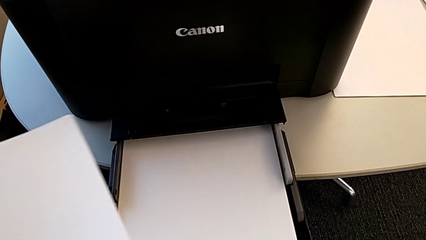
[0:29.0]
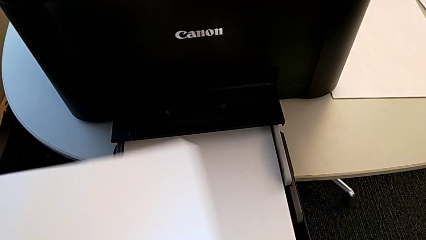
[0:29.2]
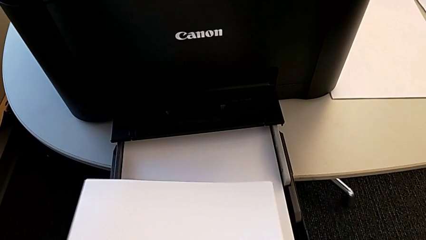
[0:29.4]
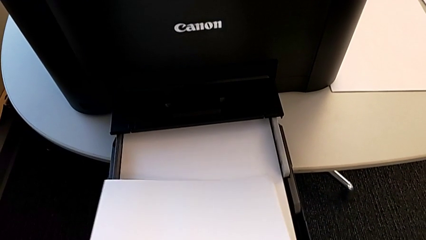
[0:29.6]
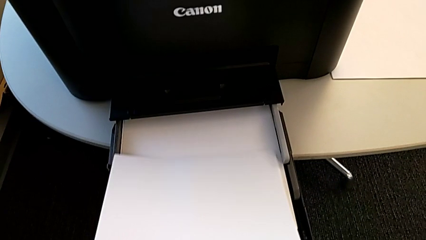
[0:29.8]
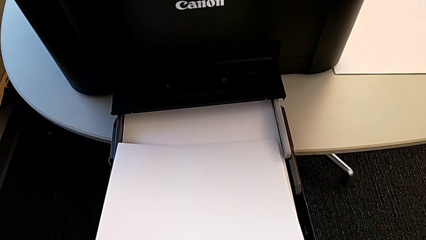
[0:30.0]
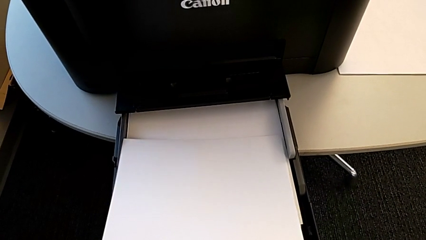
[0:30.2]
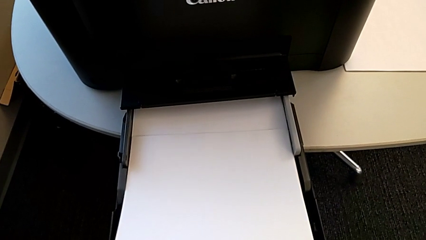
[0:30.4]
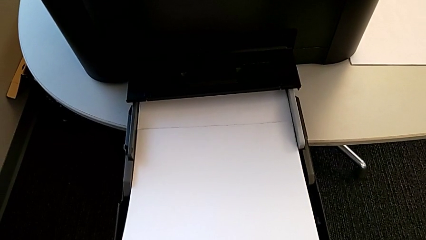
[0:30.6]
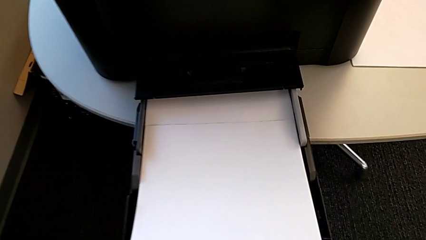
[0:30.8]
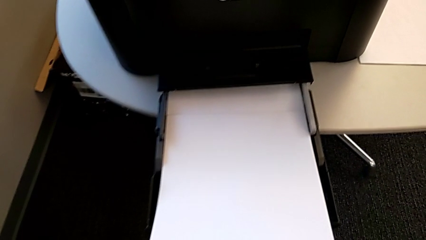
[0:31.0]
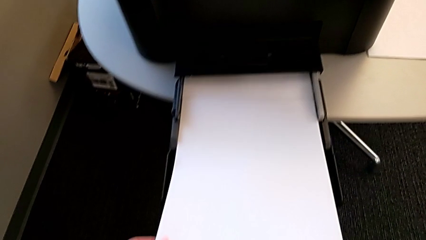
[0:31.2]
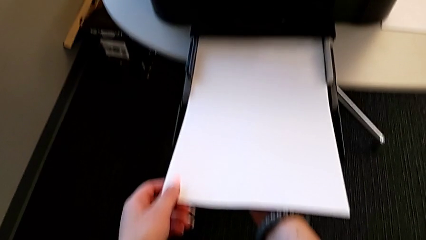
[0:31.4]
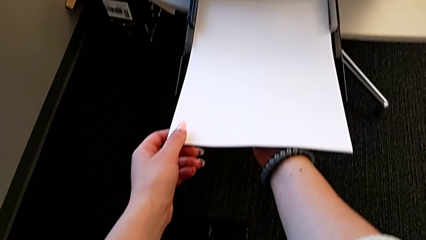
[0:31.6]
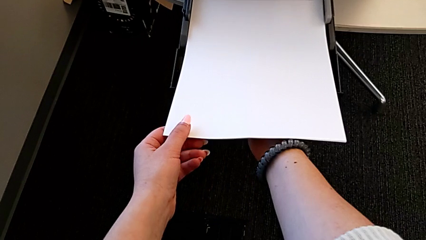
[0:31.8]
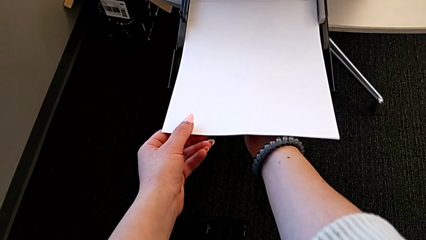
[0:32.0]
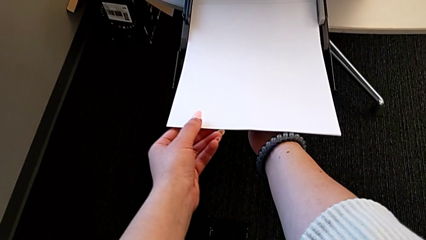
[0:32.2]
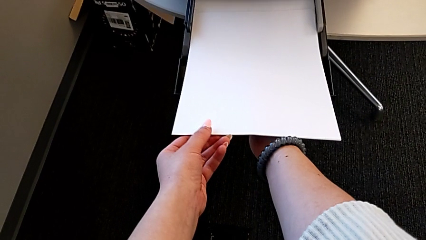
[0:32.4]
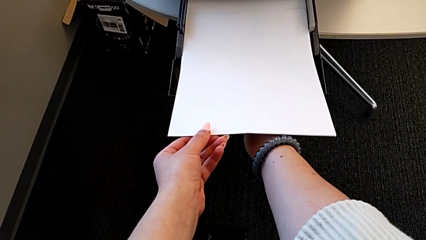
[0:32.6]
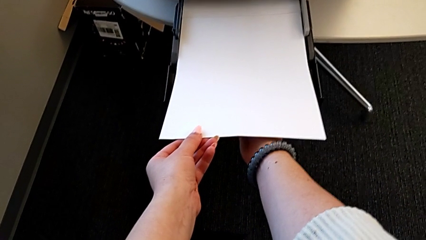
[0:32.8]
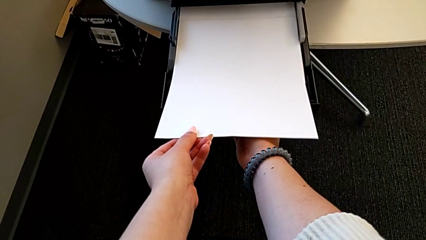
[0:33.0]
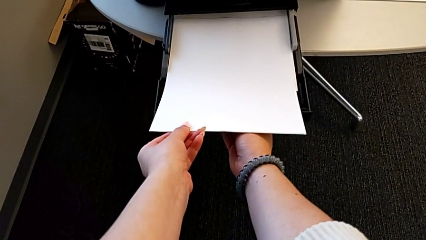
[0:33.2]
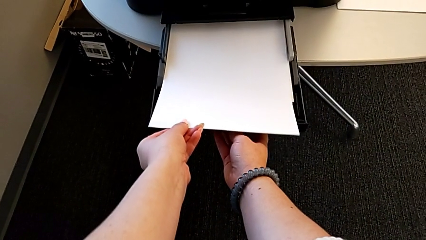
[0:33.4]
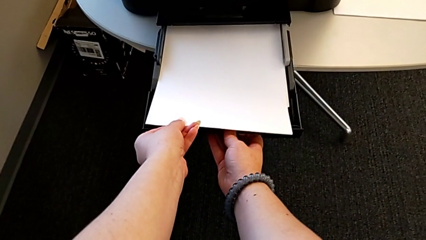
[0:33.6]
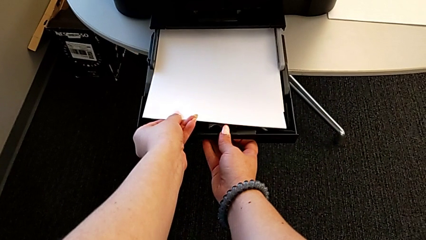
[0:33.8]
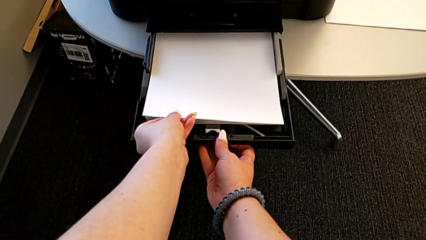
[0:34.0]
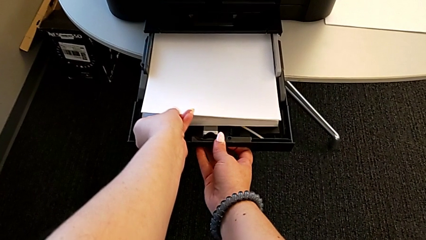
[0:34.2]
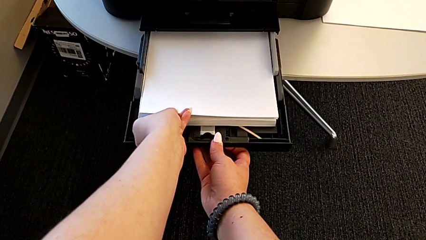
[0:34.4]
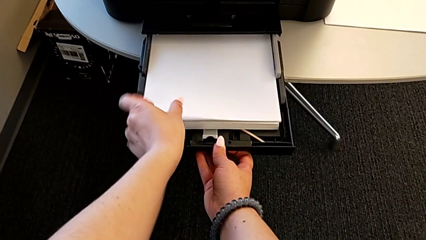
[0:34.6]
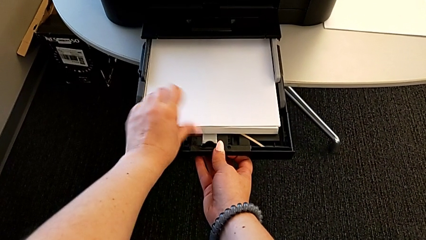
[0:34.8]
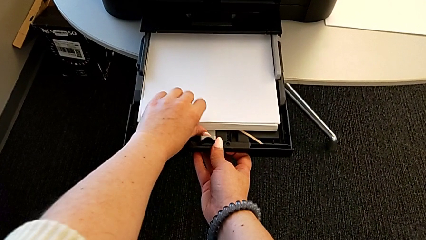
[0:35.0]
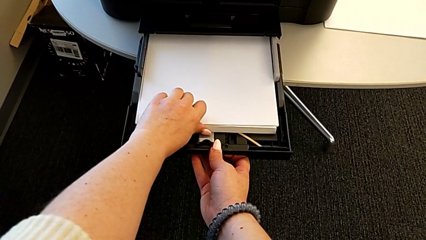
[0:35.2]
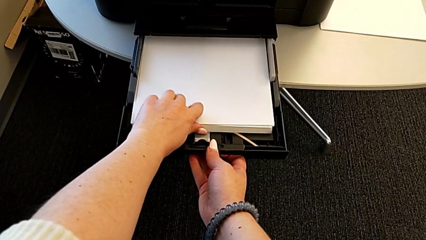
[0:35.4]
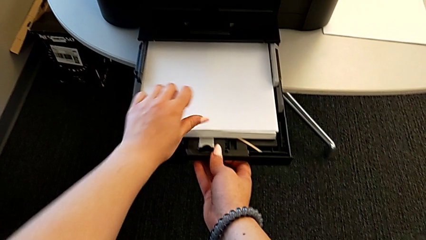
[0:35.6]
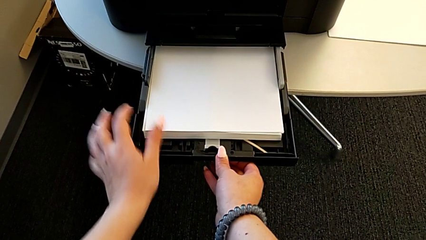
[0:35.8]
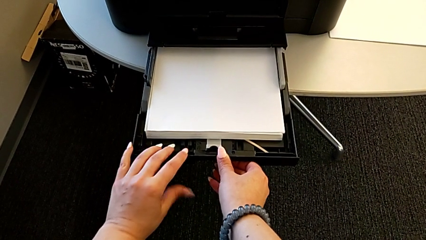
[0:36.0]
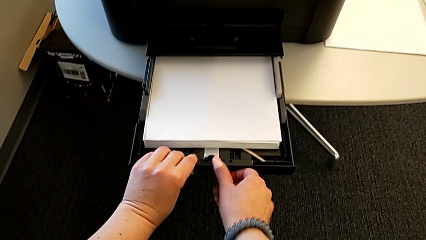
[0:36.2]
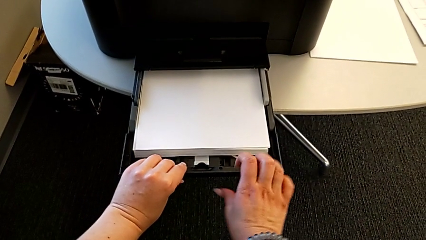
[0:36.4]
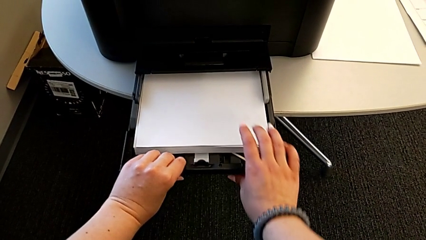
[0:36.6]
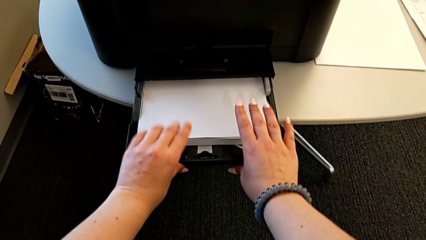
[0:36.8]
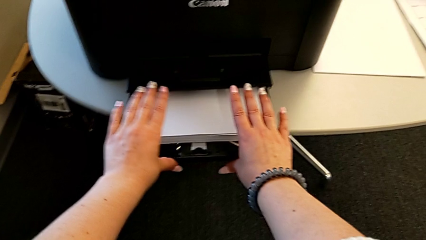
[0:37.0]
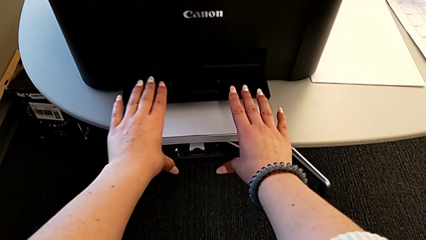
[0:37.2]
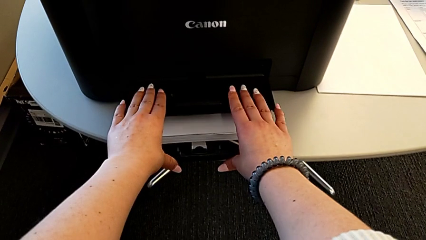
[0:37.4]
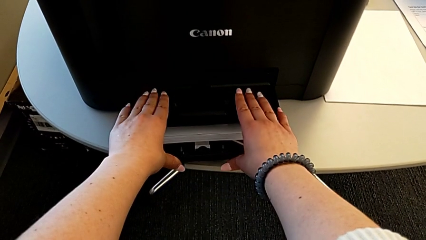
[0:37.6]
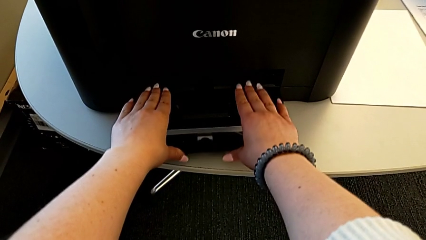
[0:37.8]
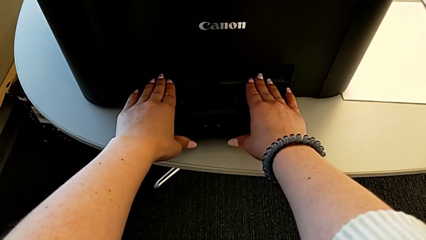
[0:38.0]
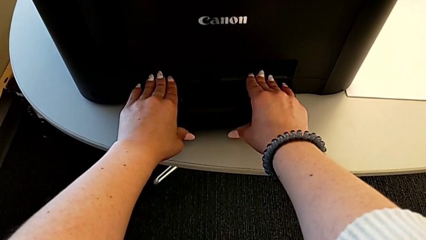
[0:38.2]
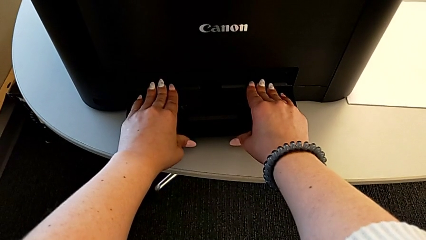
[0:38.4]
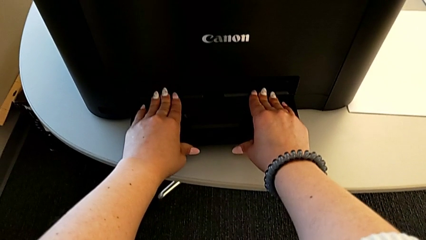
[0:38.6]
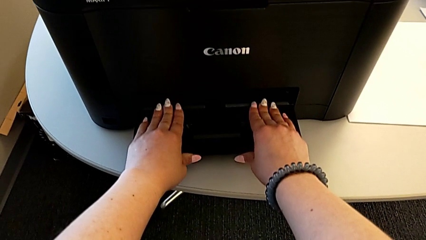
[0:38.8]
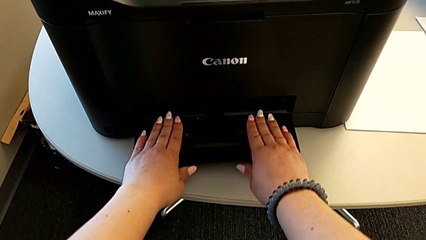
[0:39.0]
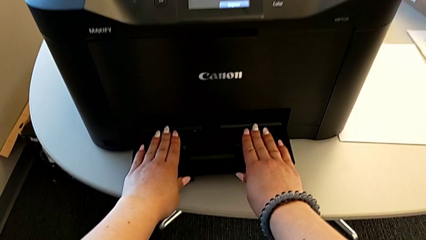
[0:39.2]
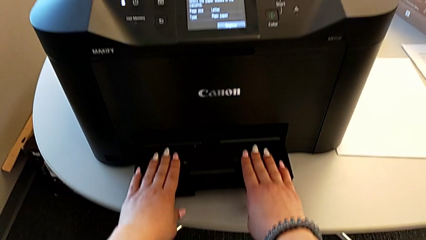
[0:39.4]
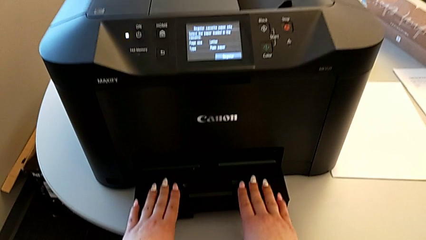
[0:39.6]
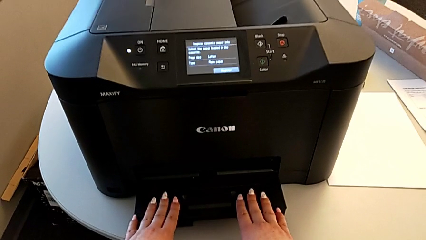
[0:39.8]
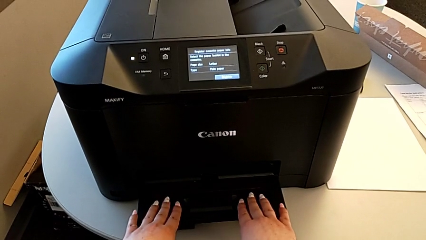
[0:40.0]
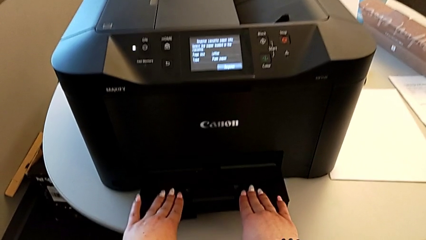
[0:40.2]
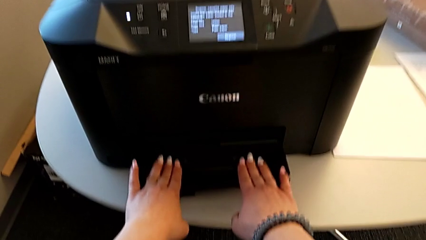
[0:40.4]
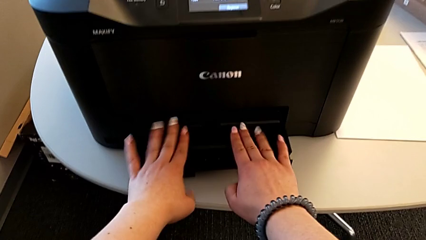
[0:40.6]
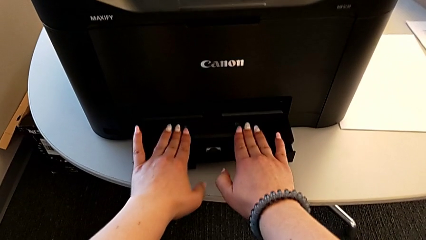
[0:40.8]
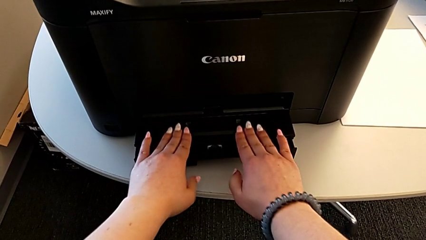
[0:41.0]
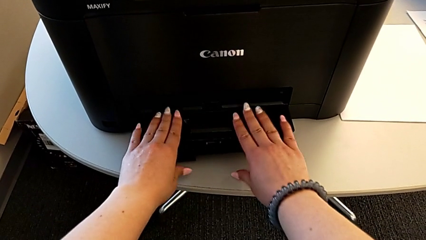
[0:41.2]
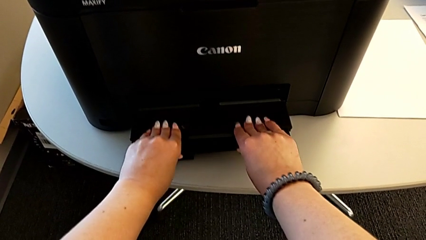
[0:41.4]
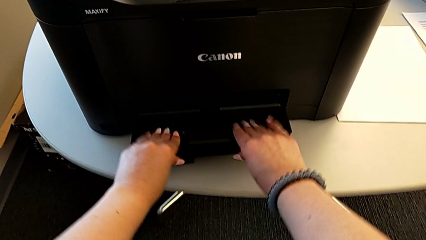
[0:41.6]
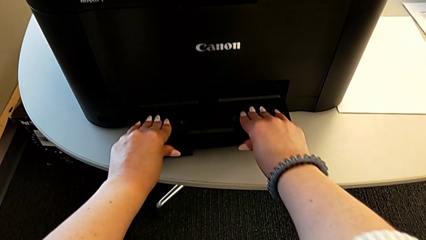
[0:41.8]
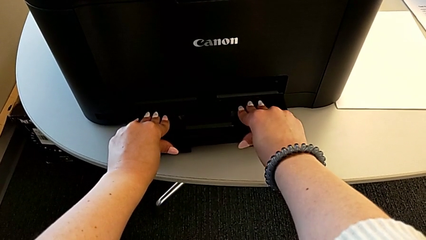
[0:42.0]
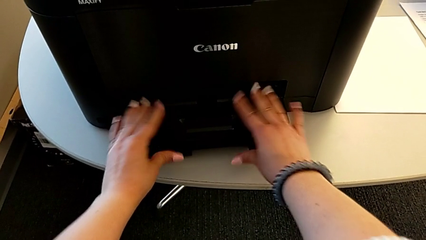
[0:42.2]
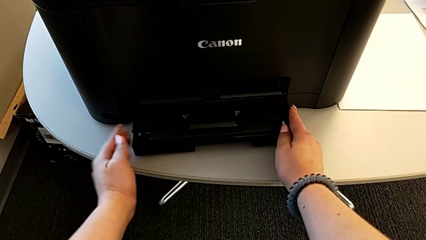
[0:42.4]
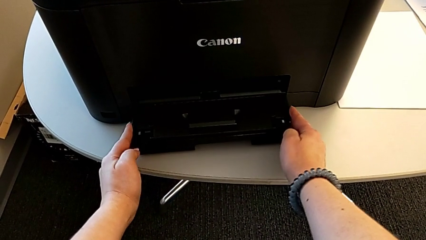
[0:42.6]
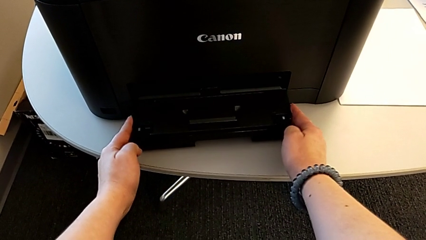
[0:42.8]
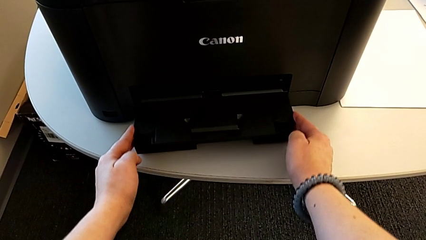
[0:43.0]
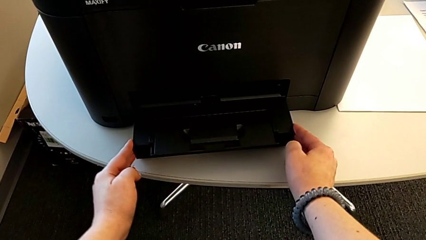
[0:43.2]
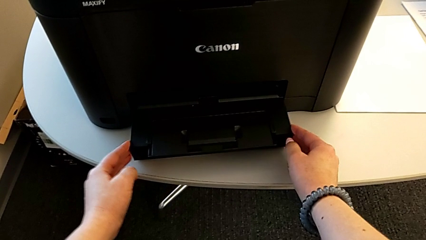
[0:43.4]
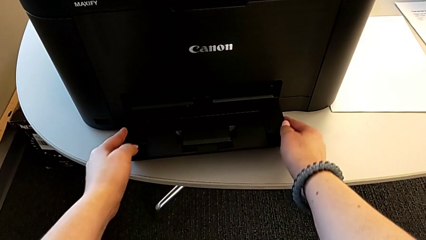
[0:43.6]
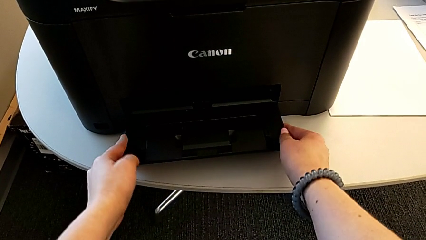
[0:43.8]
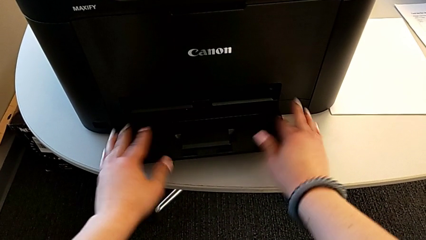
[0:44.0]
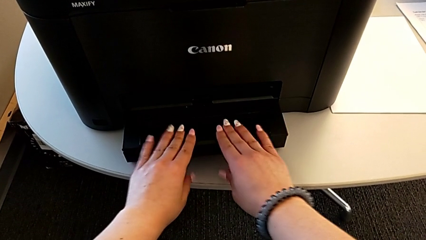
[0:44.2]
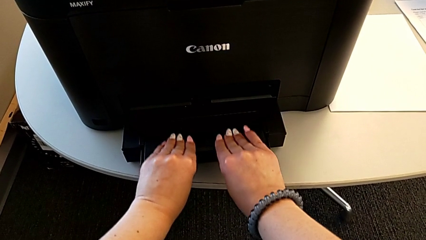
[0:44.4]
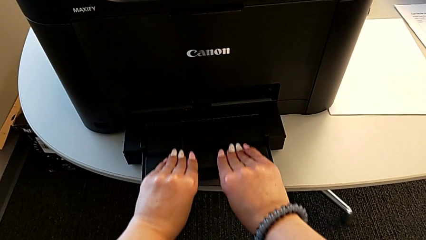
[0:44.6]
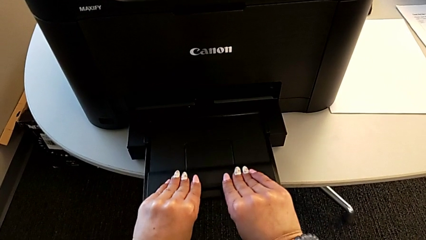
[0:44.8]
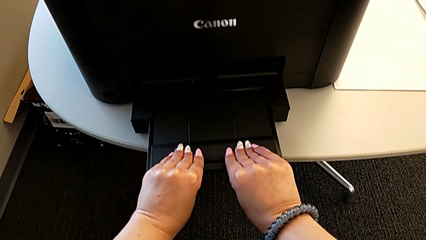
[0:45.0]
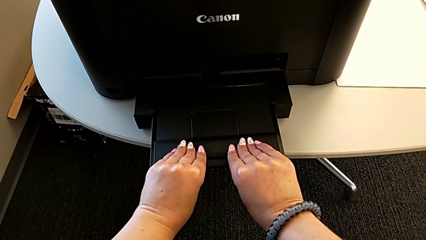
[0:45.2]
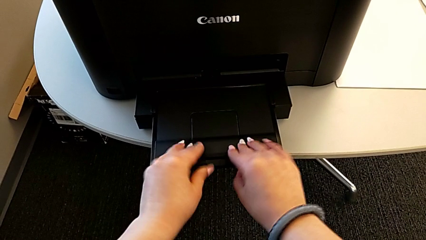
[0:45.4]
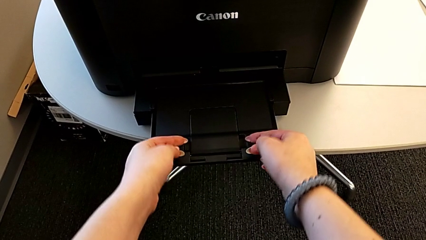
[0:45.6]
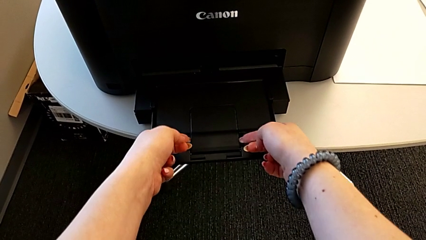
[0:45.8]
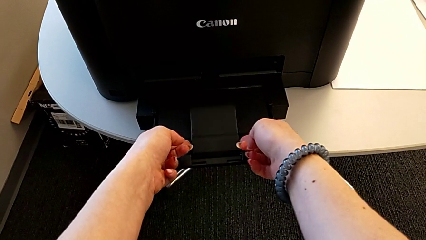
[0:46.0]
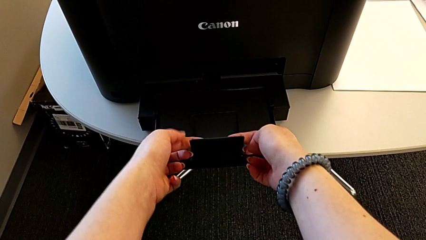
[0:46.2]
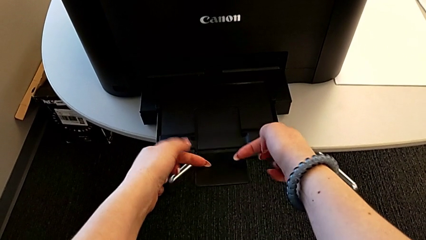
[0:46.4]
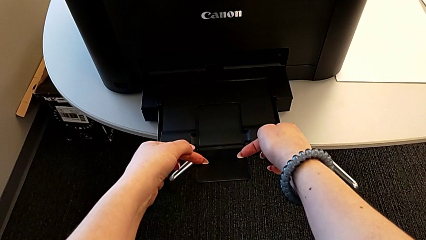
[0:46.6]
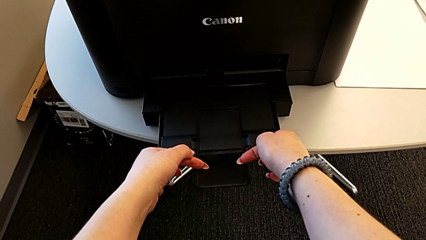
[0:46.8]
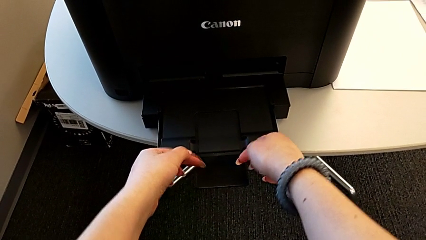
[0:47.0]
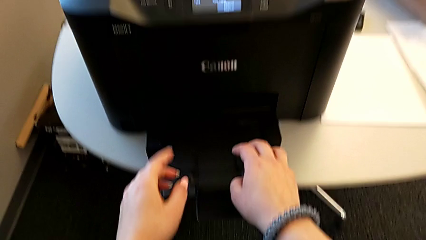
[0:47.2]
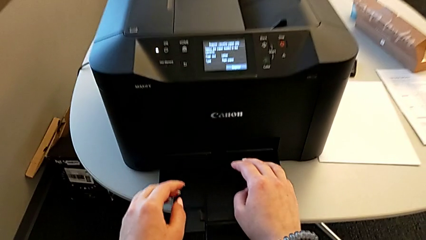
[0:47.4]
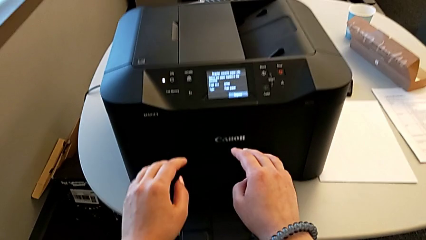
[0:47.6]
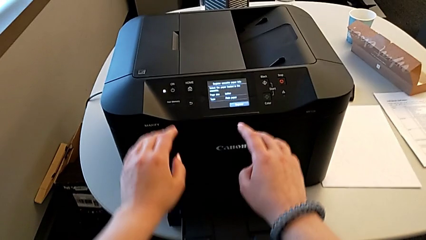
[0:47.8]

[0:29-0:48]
The camera wearer is loading the paper into the printer. They place the paper stack with the left hand, close the paper tray, slide the extending paper tray and pull it.
